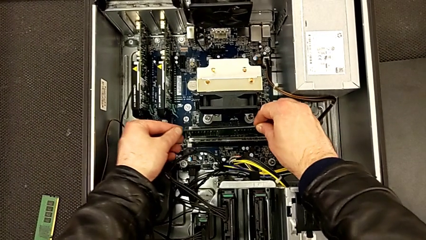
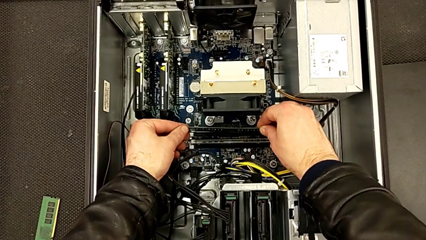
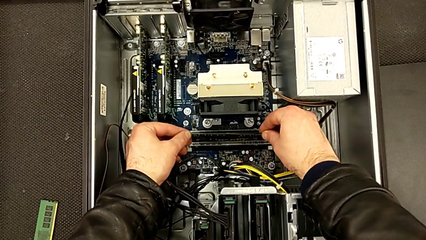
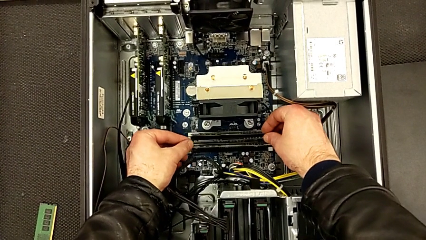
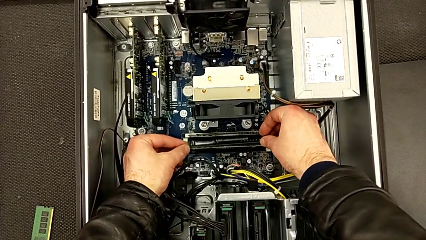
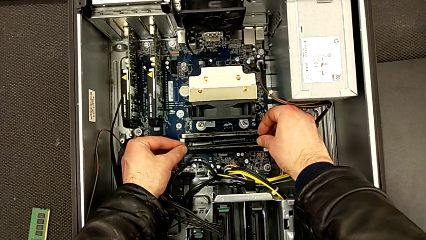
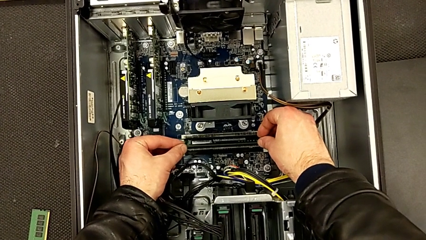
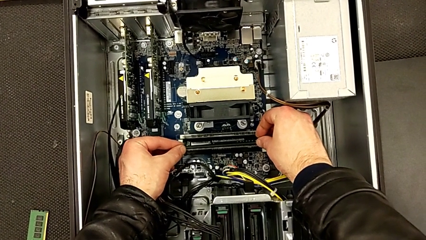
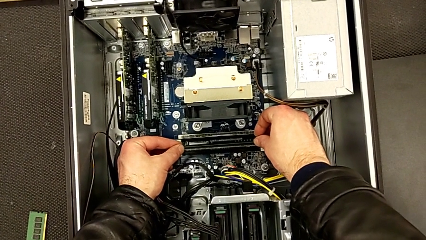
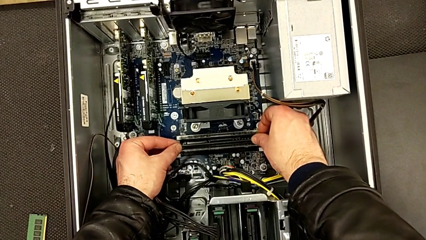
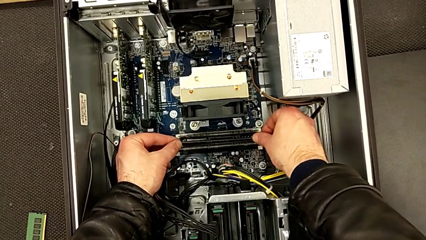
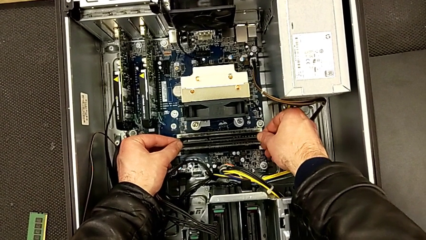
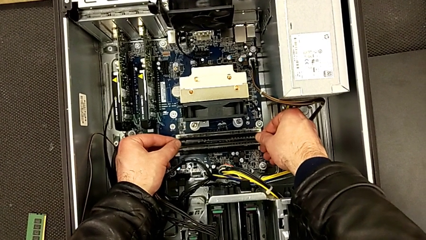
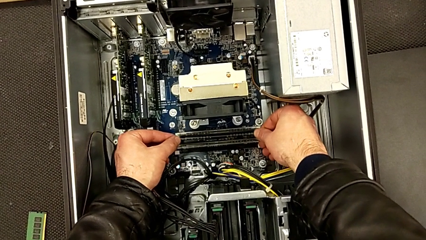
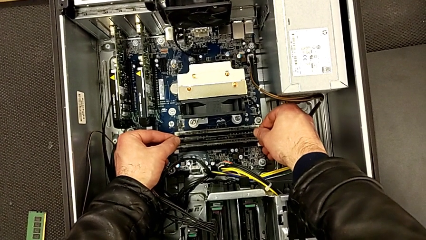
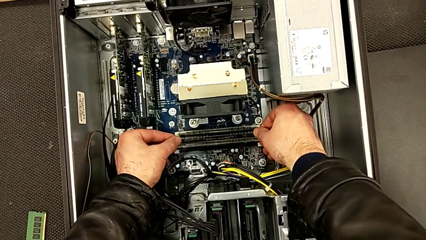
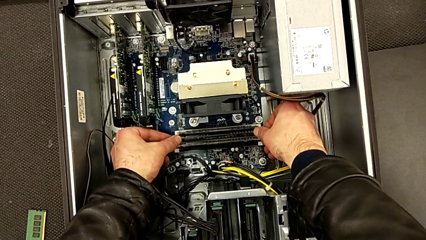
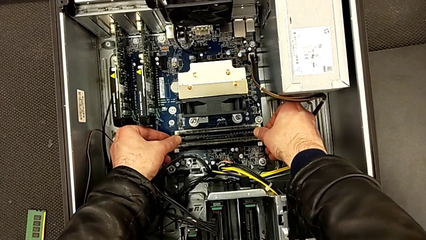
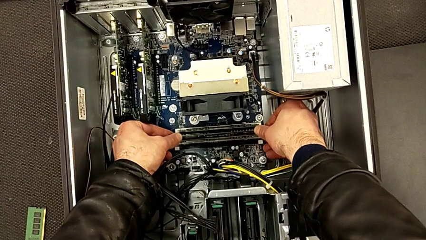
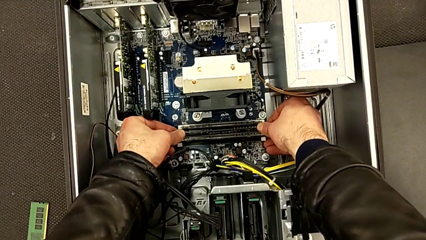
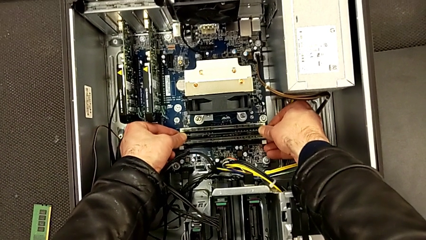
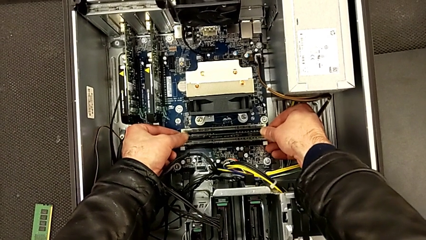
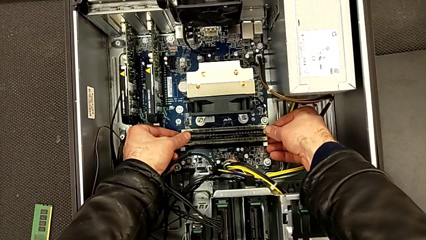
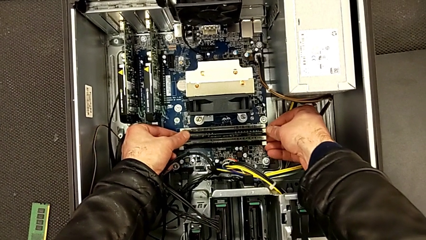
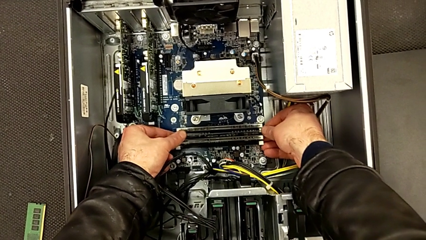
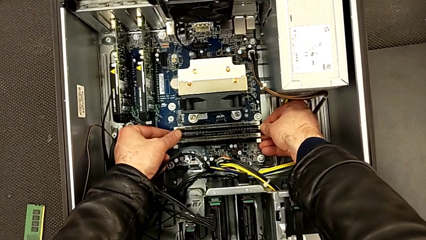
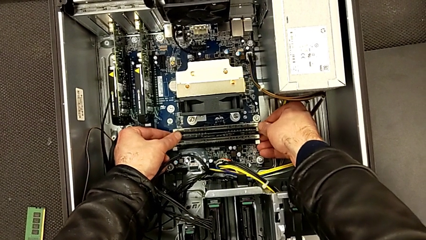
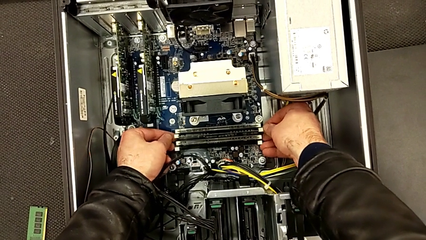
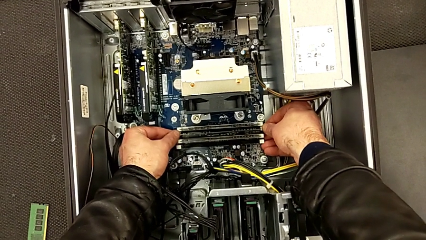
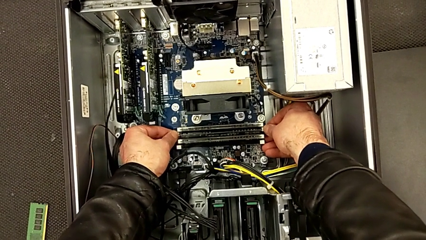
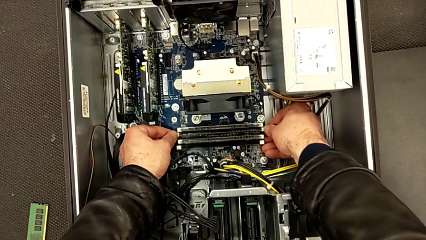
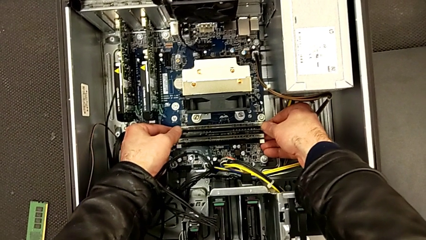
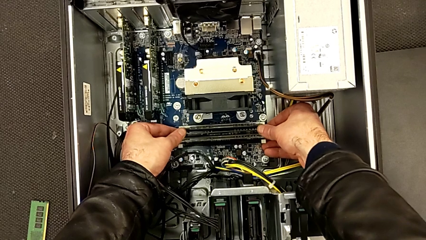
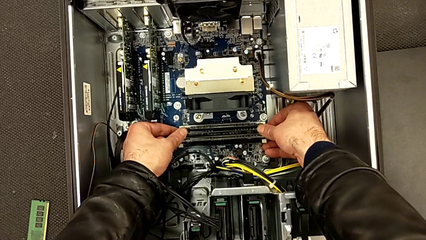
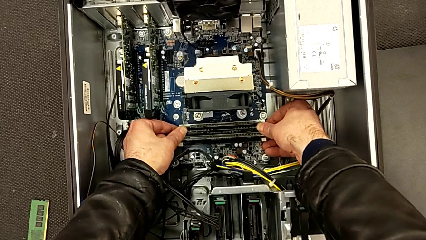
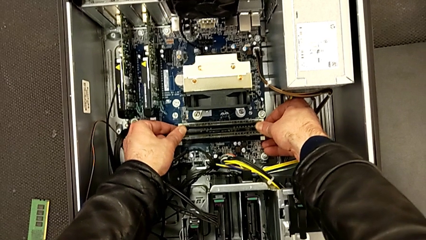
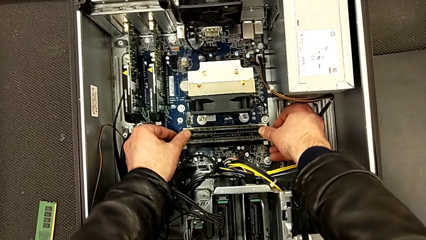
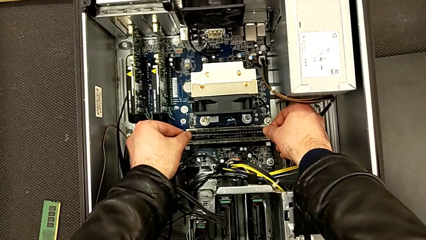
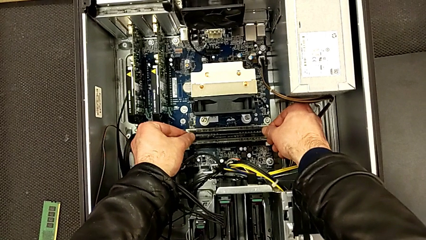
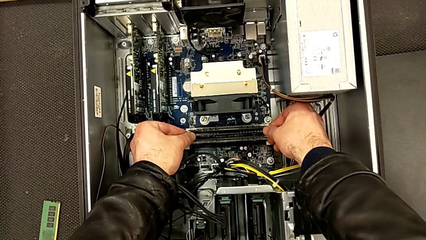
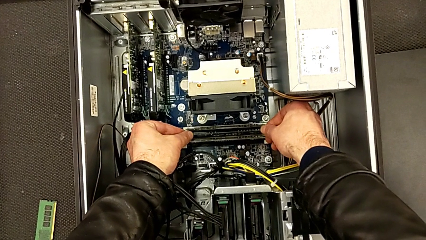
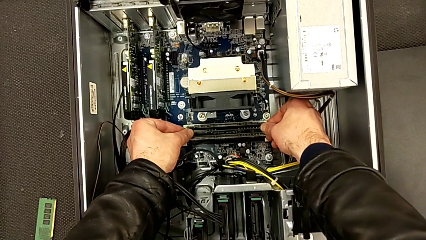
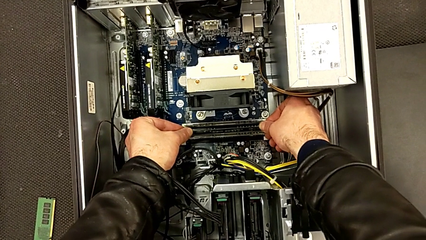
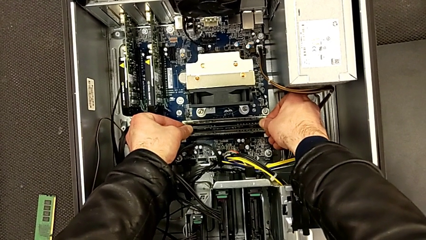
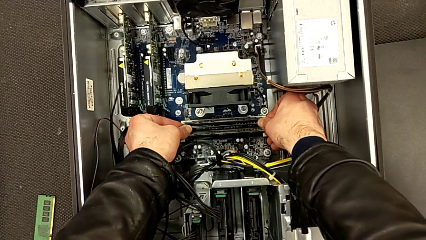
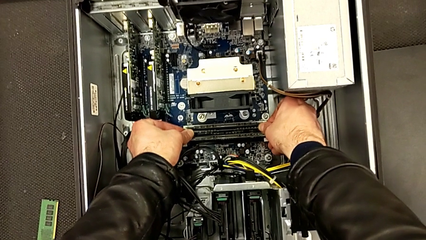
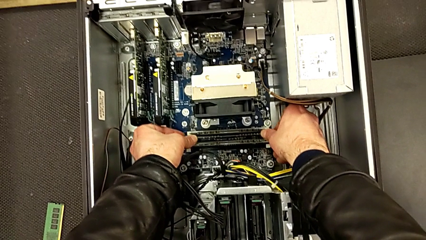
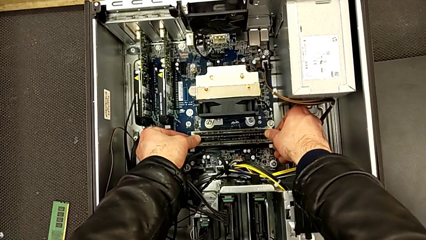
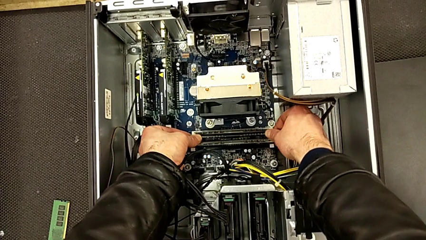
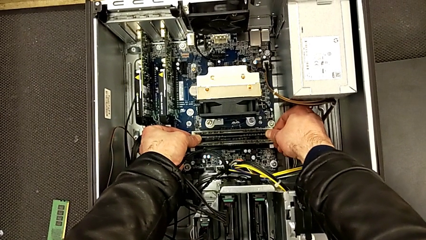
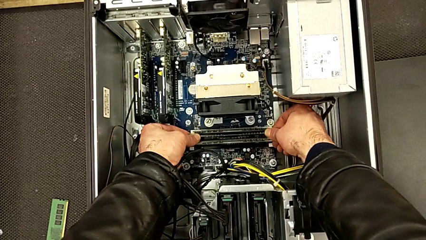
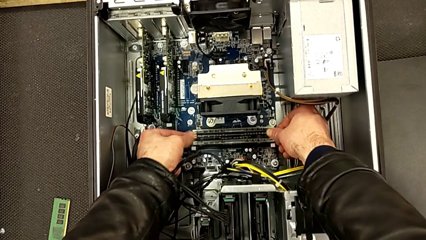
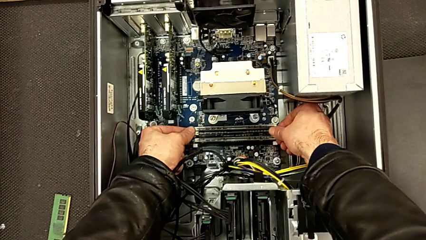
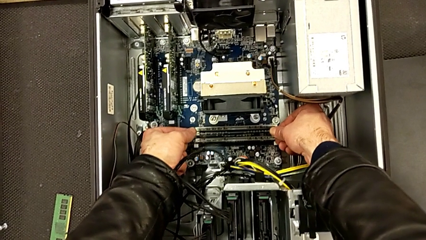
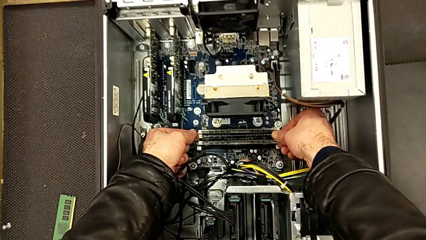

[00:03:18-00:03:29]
The camera wearer is inserting the third RAM stick into the computer tower. They align the third RAM, insert it and close the third RAM tab.

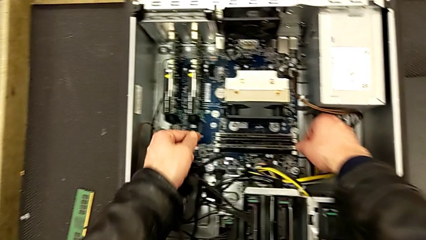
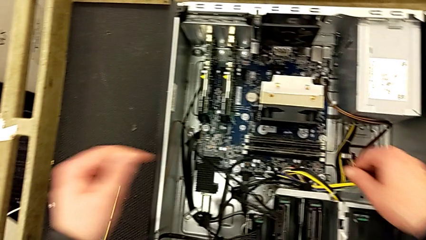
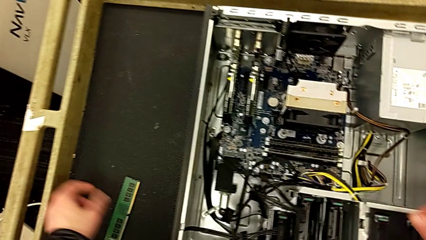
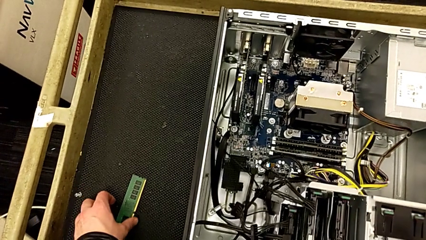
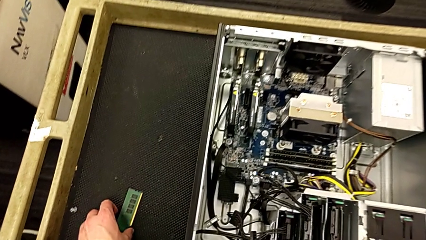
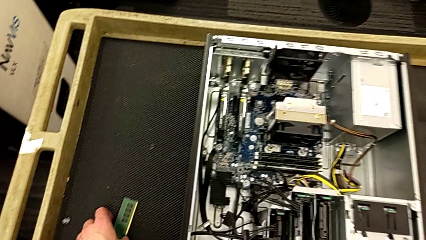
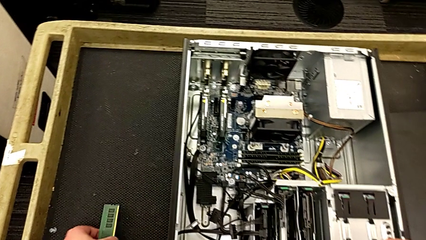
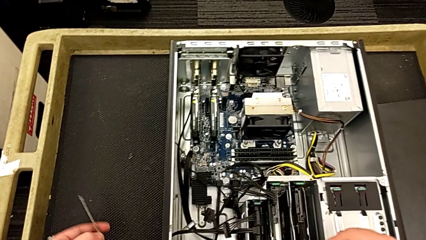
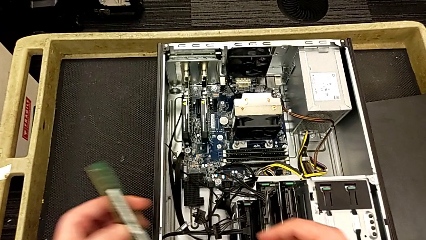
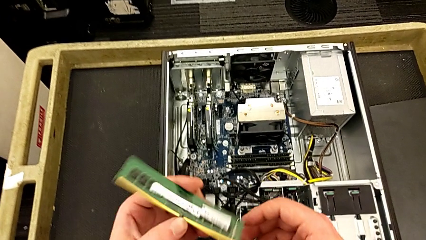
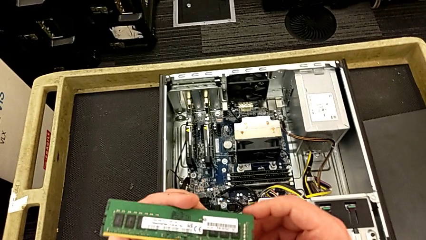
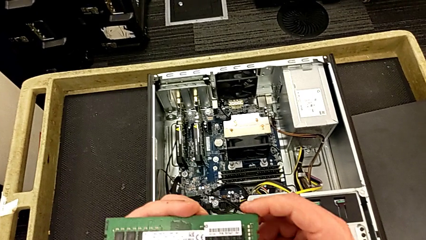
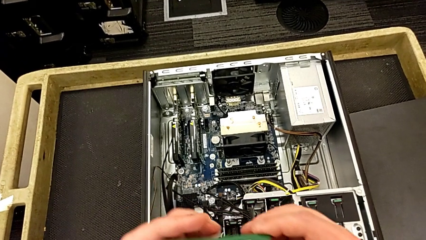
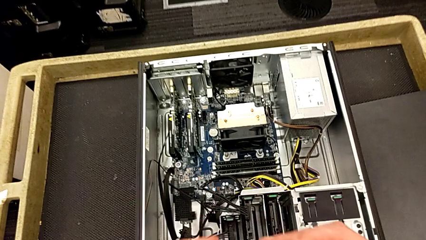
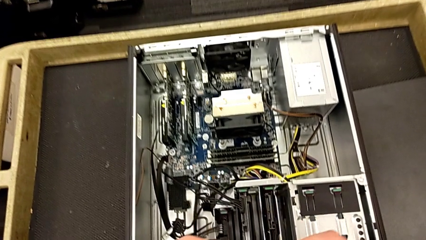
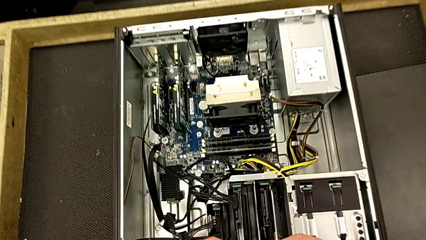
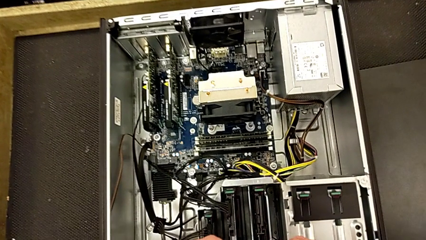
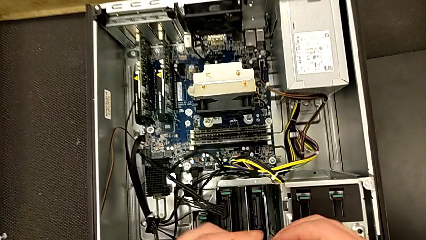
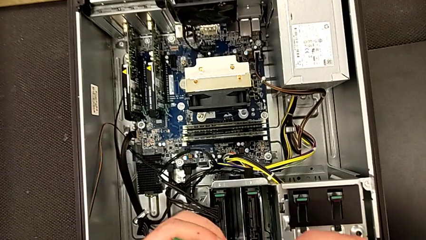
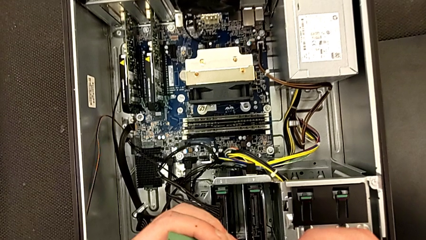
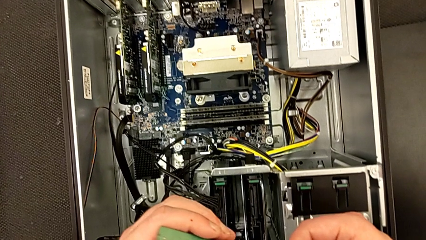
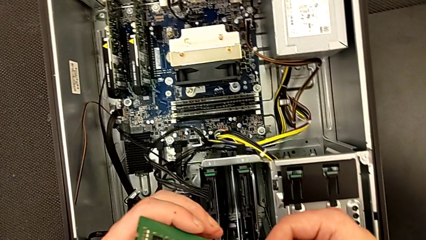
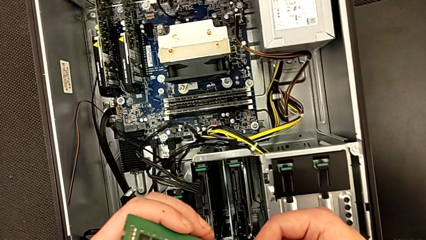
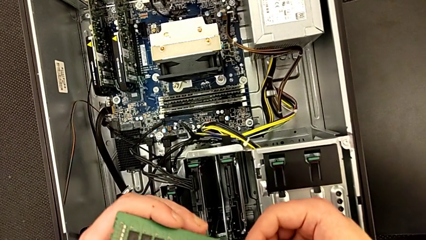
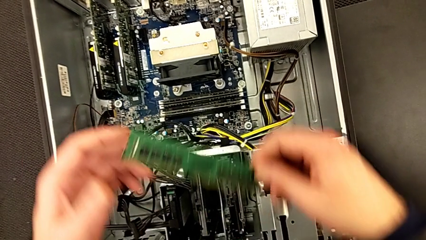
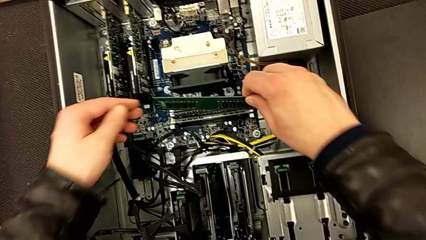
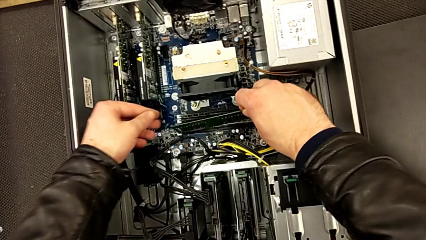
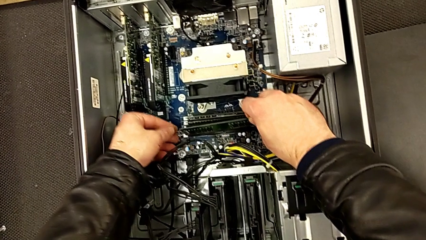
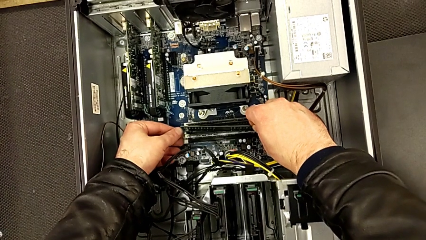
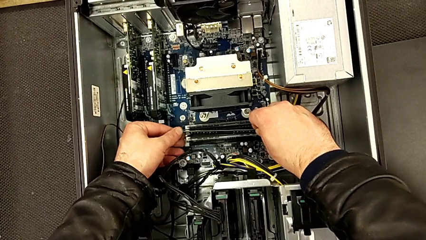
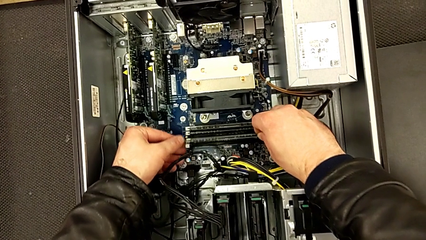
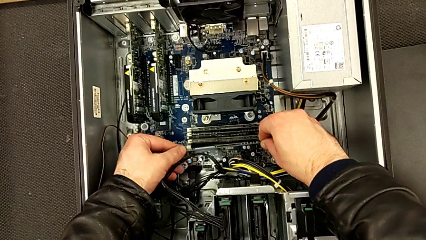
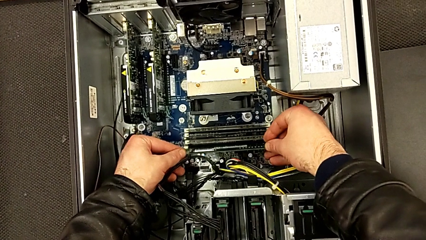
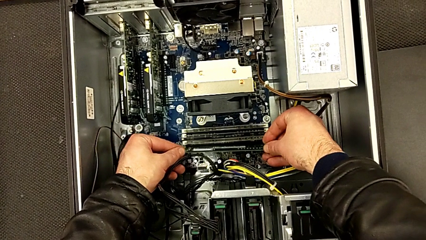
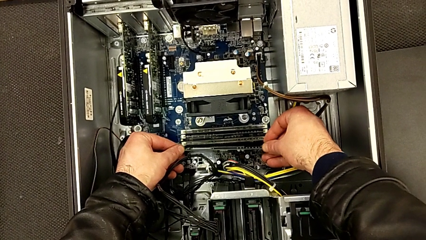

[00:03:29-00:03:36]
The camera wearer is inserting the fourth RAM stick into the computer tower. They lift the fourth RAM and inspect it.
